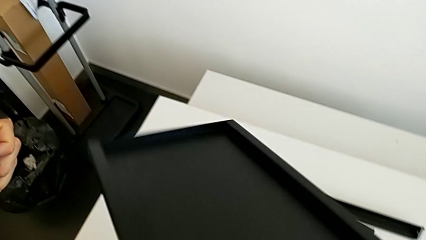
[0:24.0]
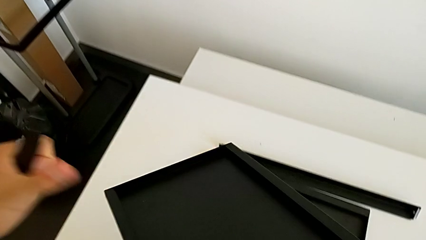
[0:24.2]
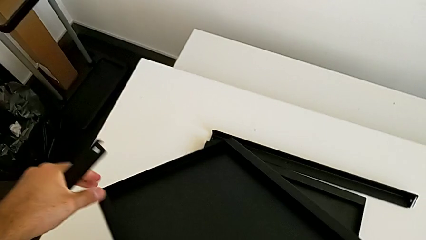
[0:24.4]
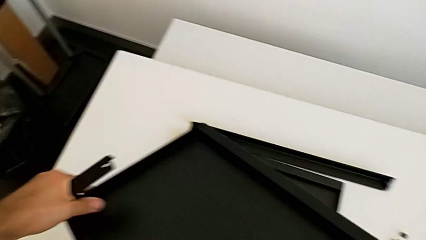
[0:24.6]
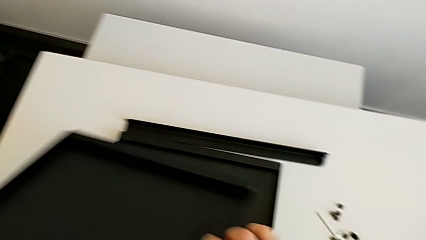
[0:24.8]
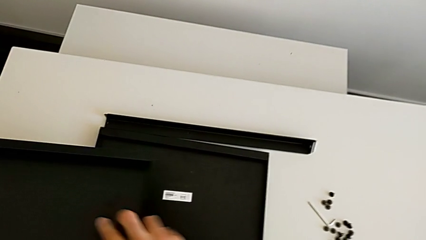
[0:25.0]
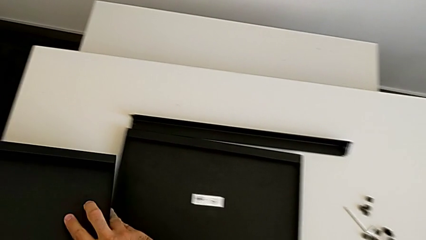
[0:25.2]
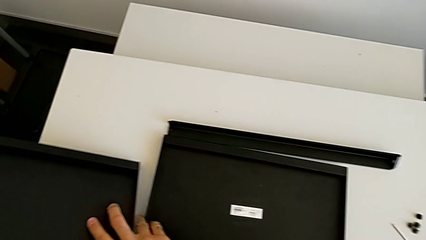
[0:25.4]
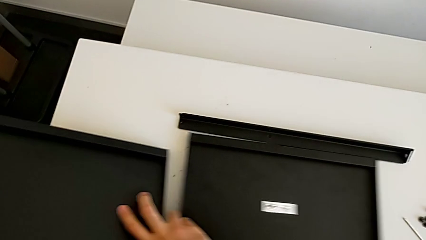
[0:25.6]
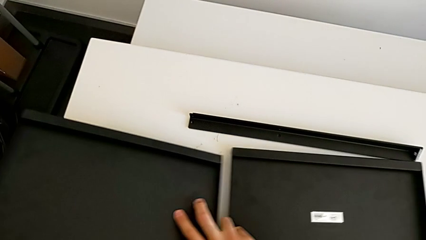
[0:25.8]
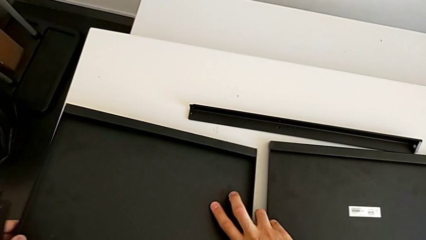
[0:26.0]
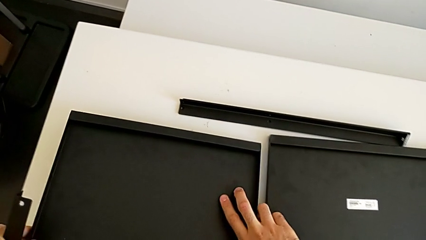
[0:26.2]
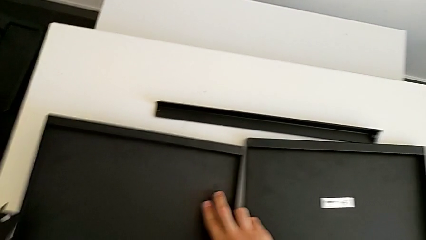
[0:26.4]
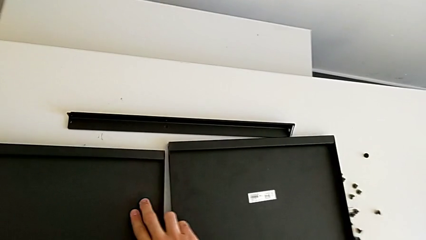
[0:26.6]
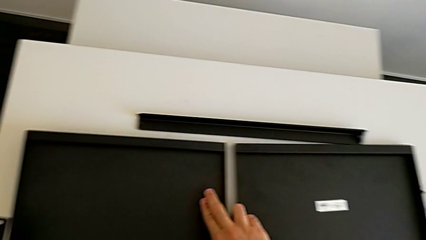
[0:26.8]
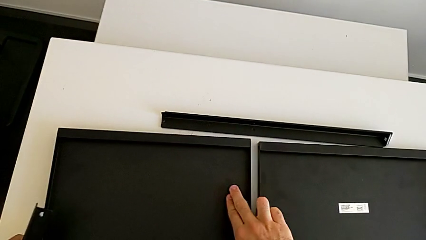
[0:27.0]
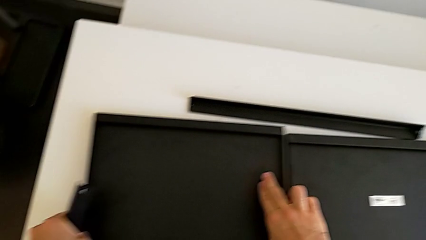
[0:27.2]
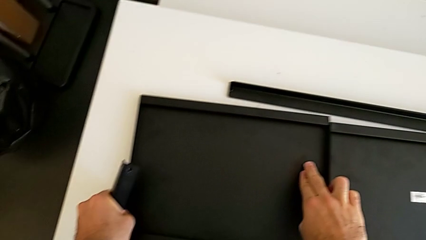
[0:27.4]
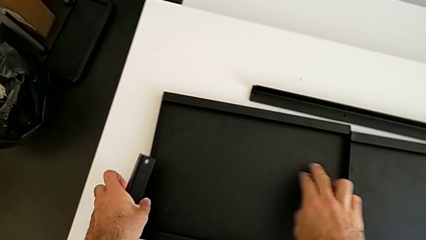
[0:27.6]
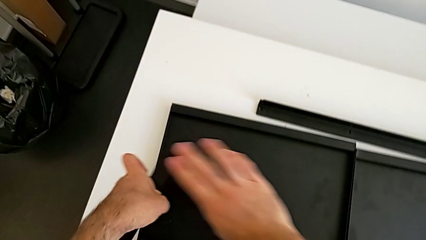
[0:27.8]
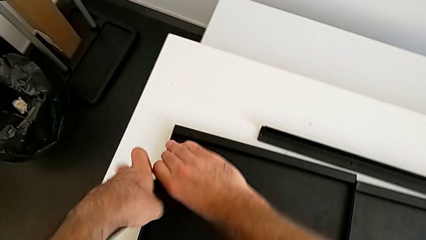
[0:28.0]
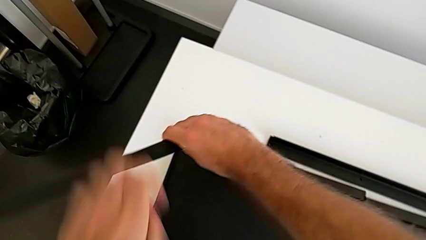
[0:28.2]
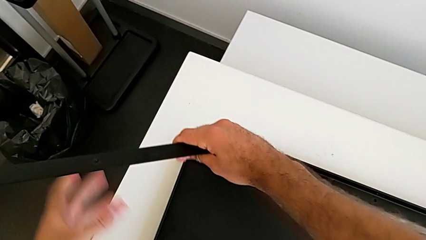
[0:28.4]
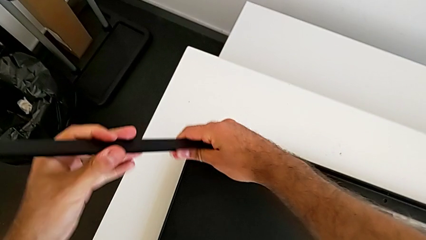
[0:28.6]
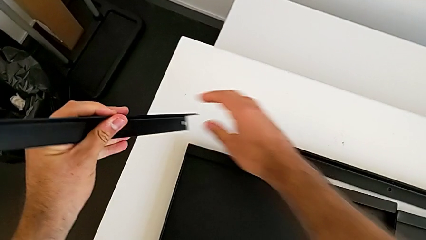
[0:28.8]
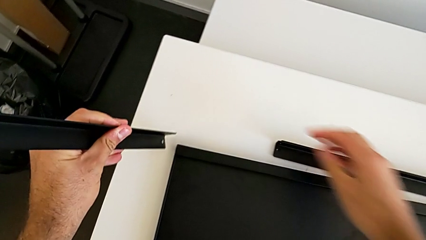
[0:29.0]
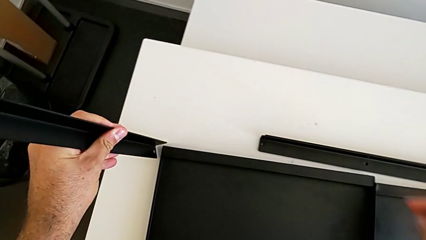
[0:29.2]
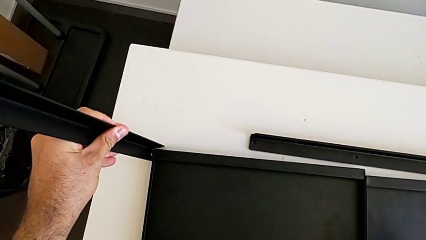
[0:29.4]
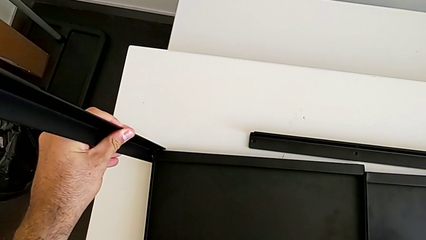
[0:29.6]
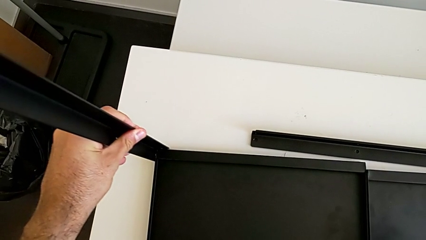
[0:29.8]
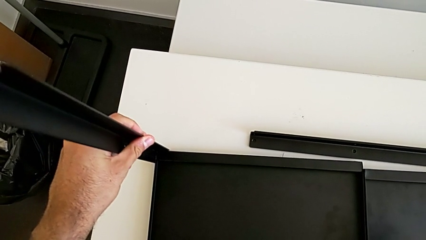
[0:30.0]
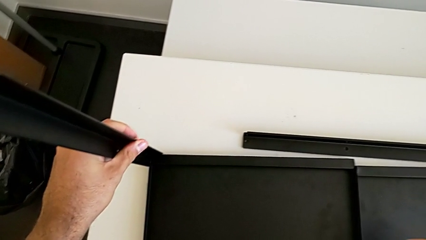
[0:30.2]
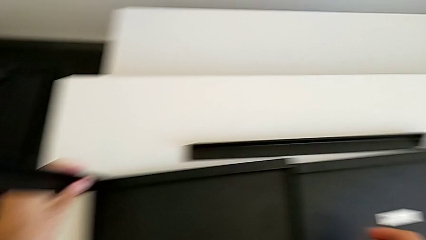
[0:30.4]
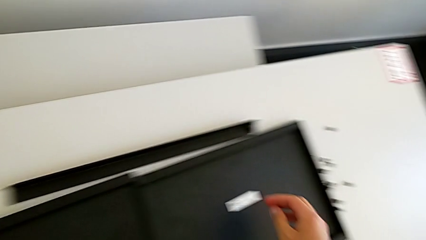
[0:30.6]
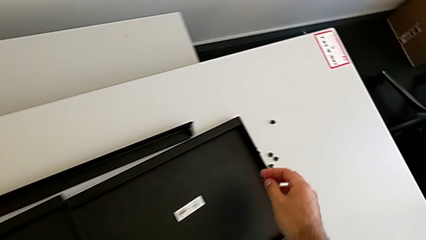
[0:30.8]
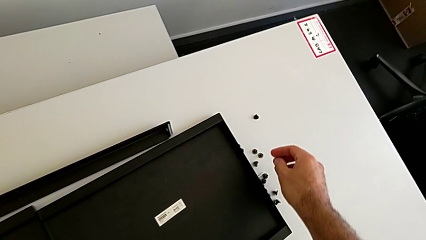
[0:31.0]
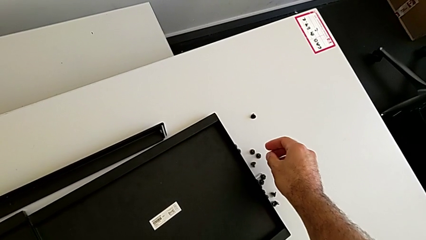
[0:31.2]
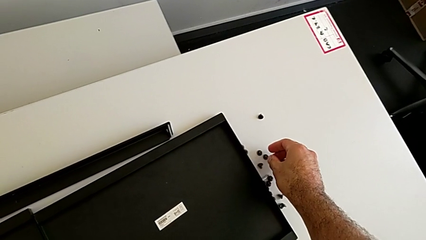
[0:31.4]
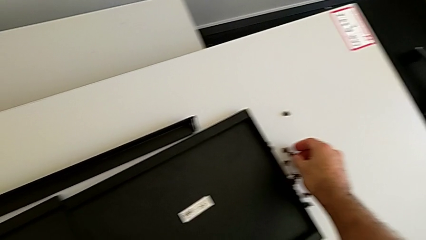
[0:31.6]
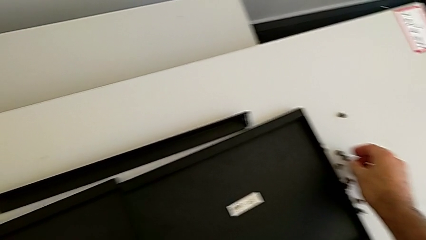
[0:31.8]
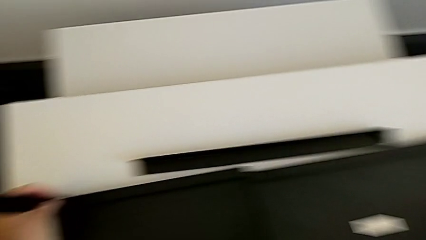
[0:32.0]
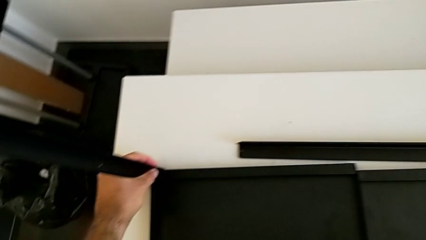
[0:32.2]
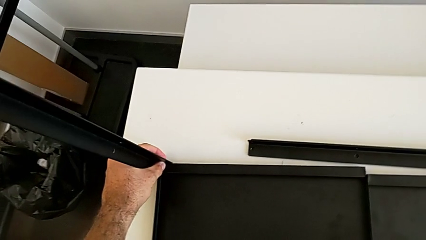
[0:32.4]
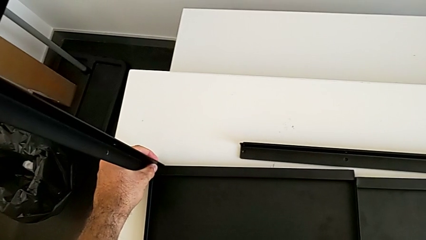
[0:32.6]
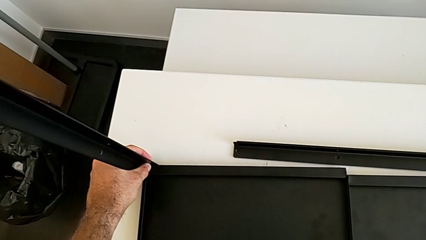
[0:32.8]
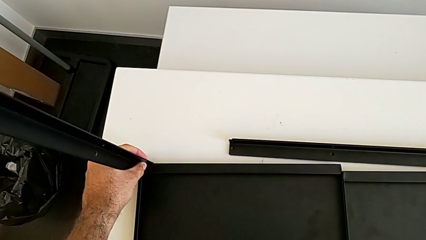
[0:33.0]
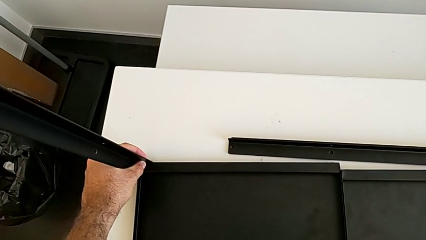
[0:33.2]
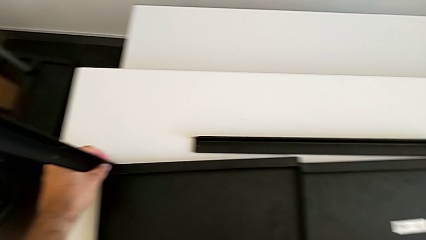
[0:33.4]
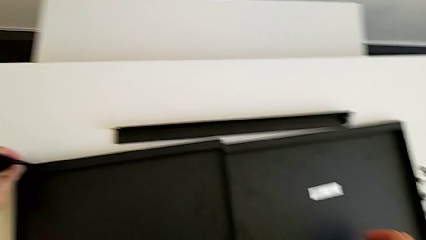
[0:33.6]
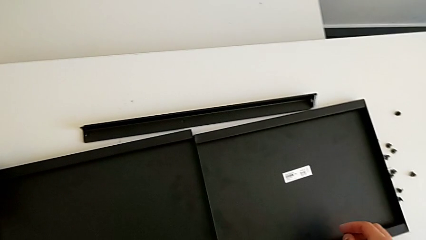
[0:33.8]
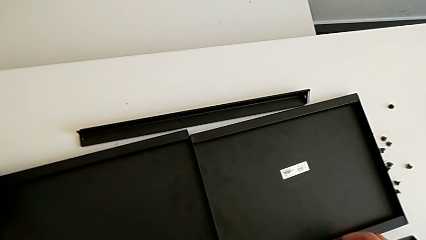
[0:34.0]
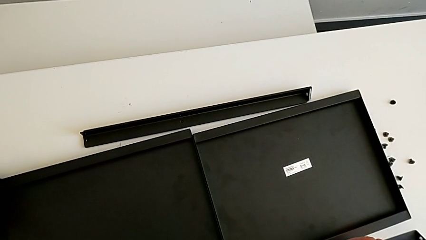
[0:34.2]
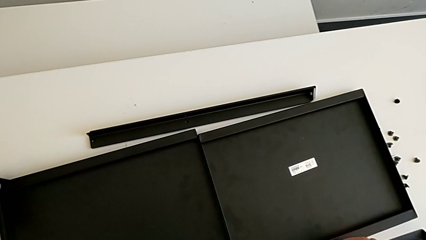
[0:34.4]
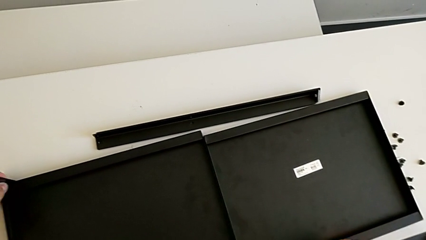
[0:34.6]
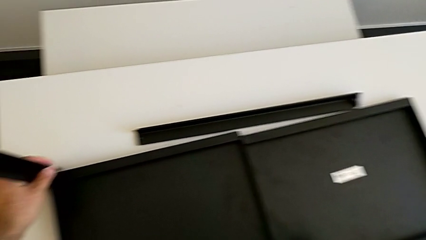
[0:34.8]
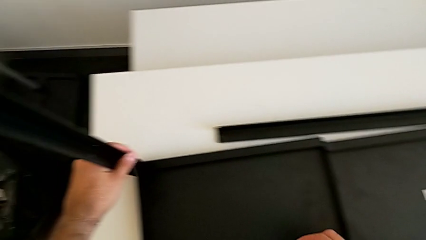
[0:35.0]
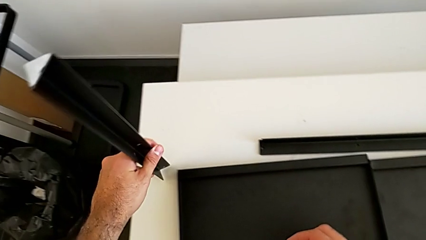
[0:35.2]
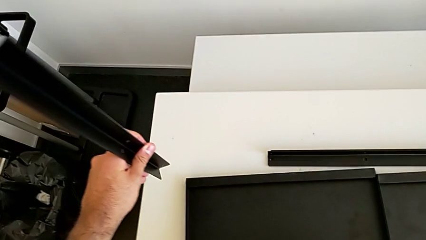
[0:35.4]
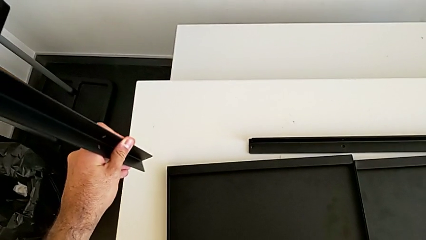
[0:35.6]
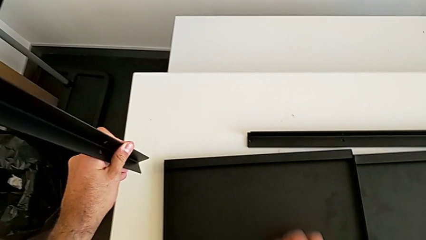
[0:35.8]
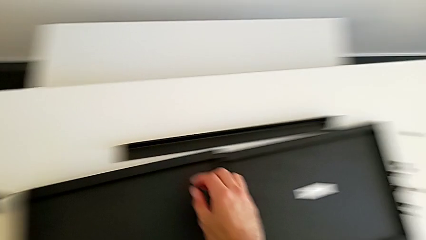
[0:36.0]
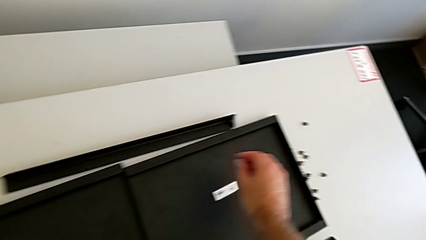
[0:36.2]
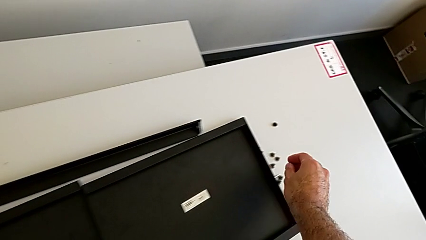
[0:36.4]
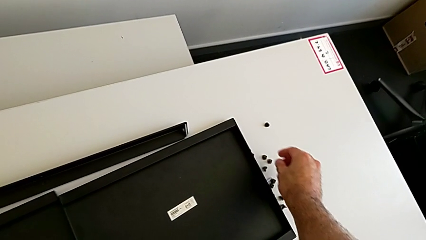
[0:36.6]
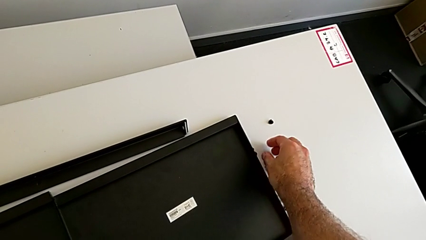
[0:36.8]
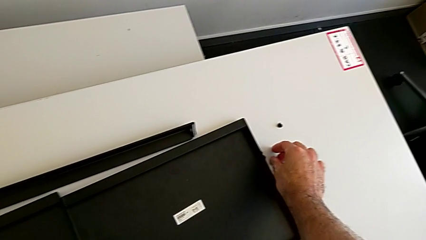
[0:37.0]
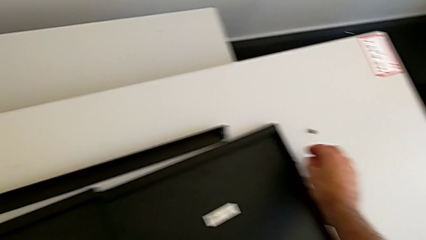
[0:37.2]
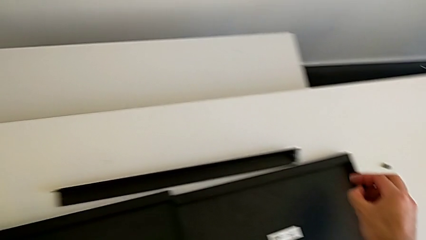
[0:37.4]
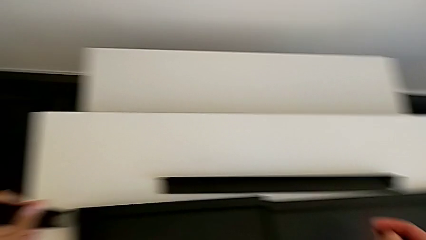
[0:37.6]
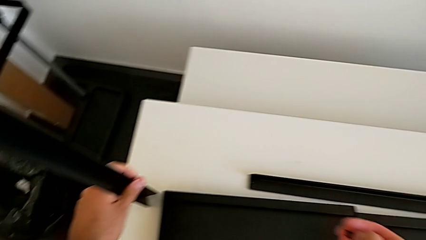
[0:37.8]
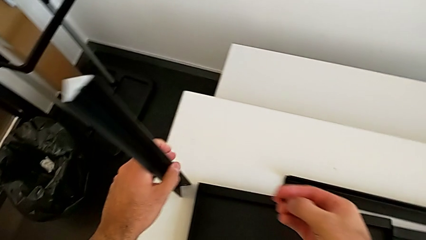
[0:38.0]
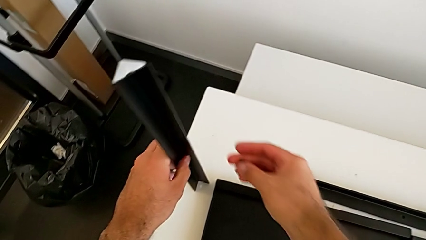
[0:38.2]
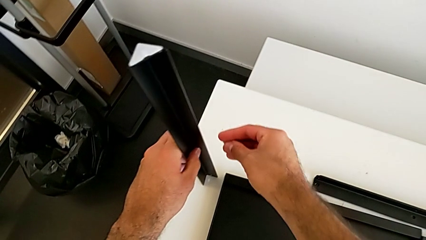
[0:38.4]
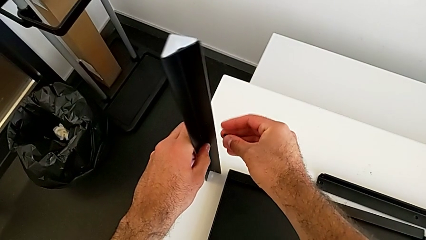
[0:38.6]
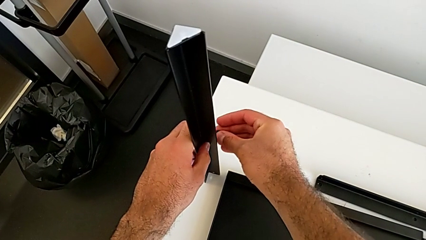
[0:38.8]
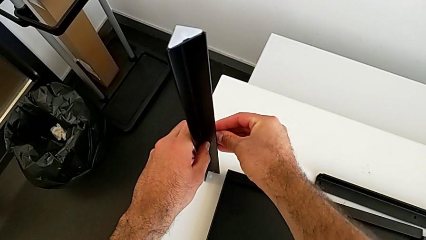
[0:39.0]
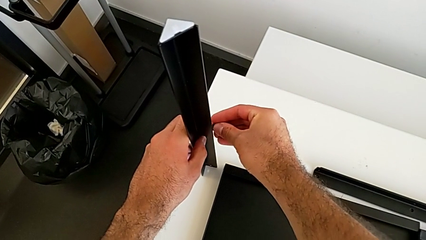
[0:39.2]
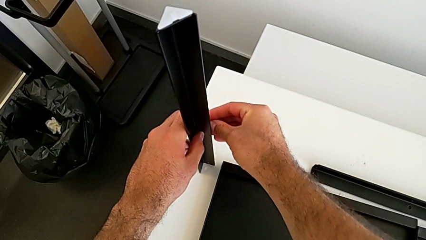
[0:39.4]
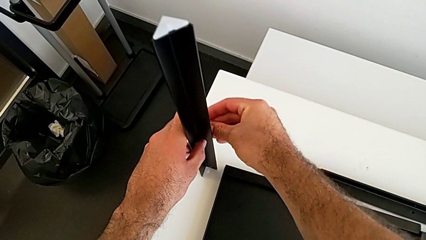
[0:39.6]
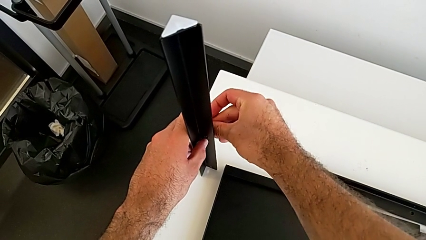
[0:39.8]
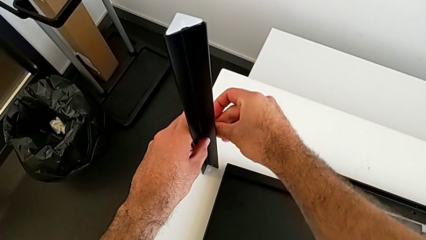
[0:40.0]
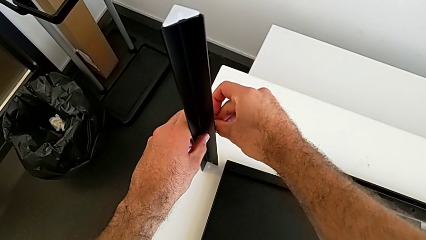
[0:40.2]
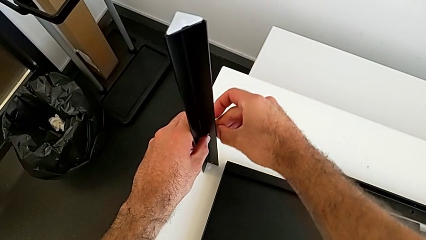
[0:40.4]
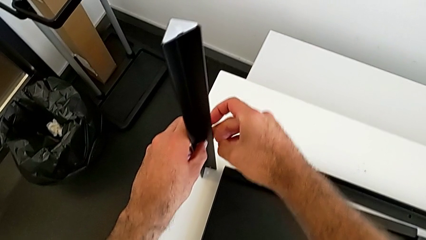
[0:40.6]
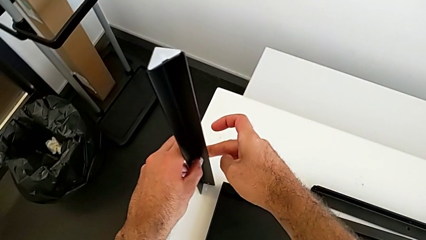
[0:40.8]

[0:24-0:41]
The camera wearer is screwing the first leg onto the tray. They rotate the tray, place it, align the first leg, approach the hex socket head, inspect the leg, inspect the tray, grab the leg, grab the hex socket head and insert the first hex socket head.
